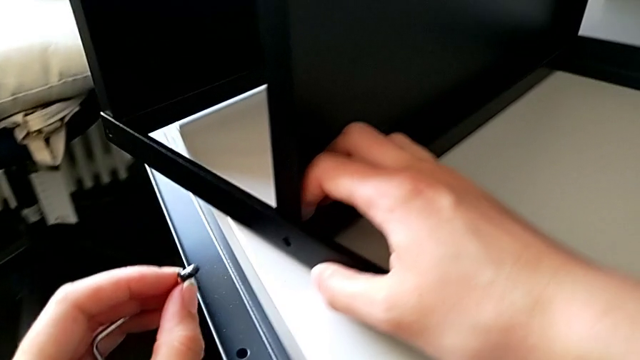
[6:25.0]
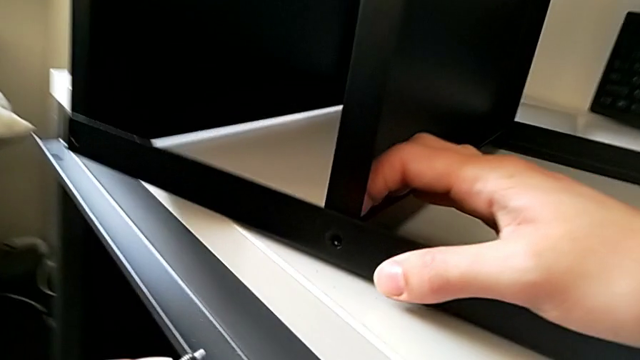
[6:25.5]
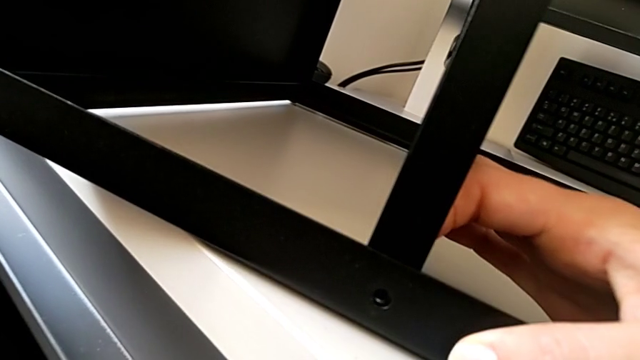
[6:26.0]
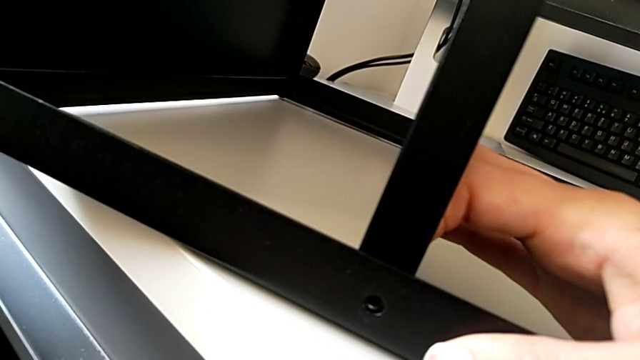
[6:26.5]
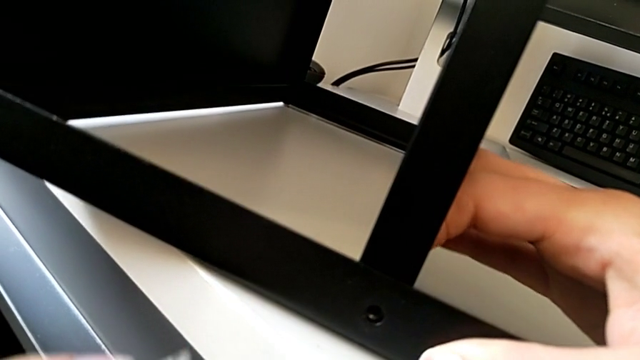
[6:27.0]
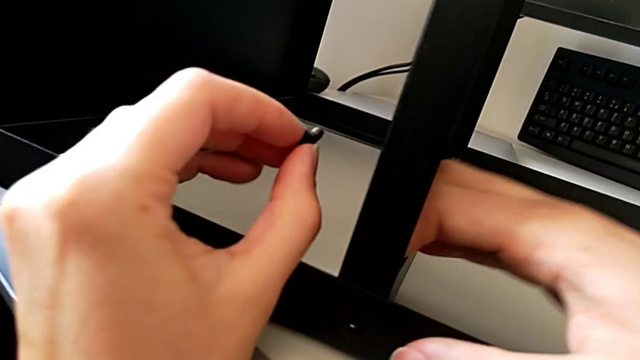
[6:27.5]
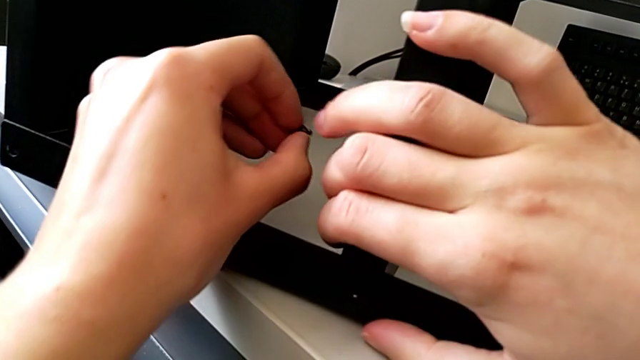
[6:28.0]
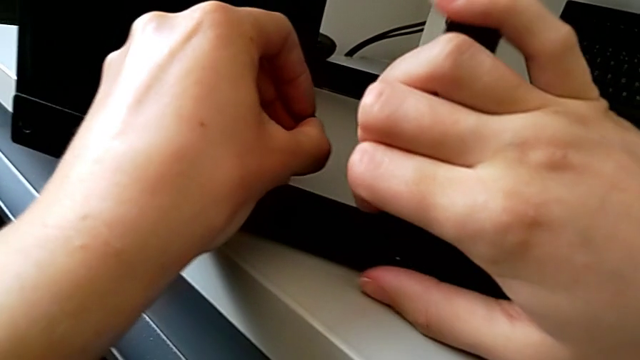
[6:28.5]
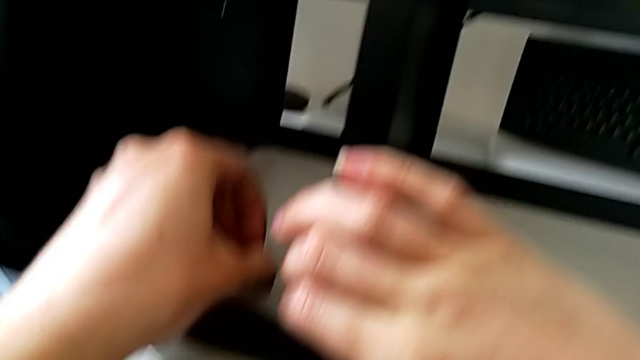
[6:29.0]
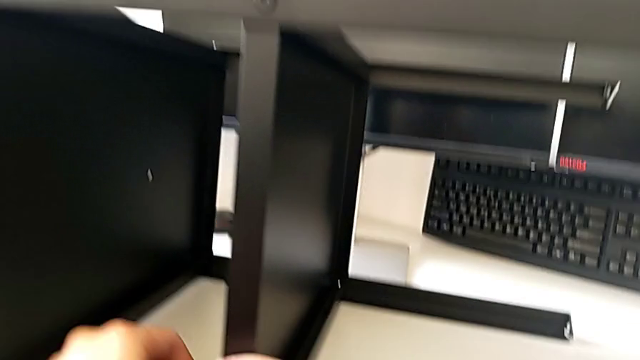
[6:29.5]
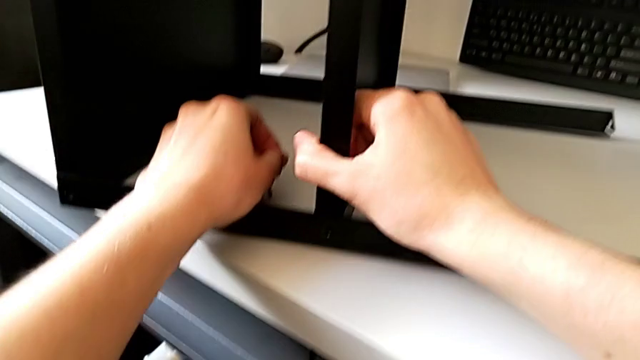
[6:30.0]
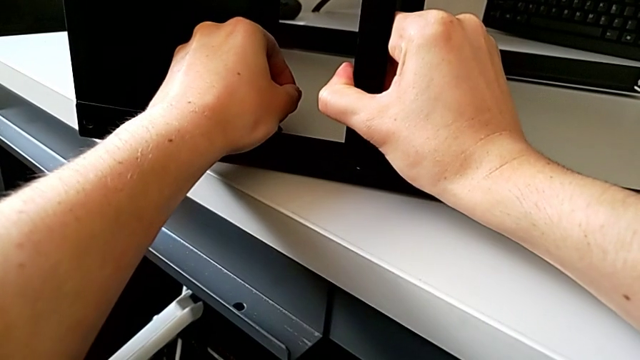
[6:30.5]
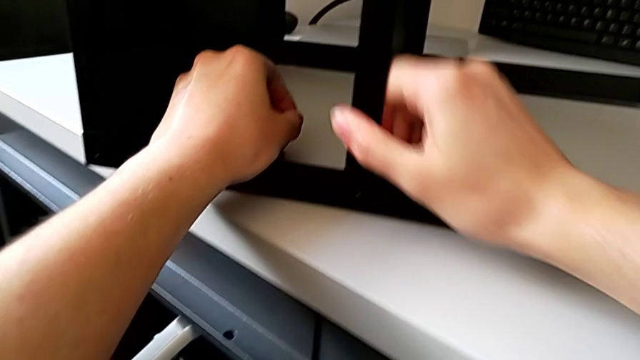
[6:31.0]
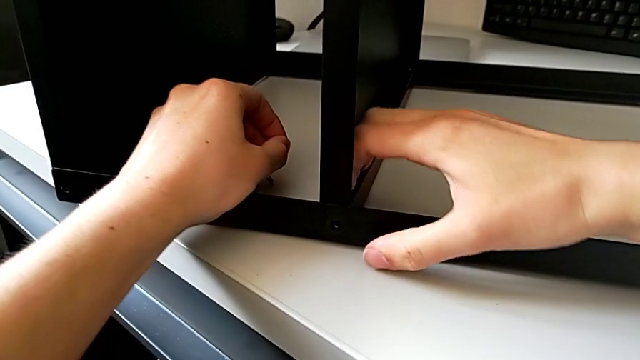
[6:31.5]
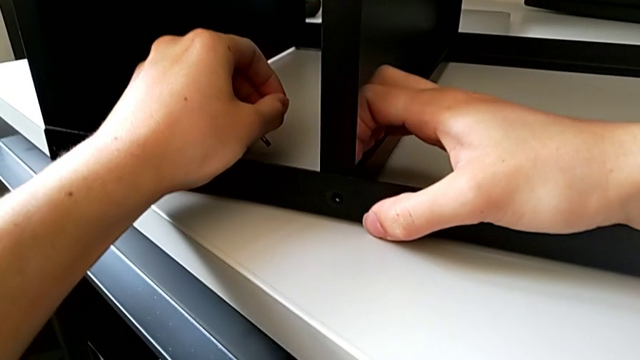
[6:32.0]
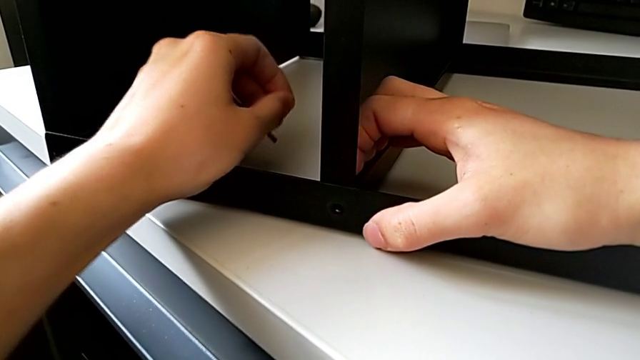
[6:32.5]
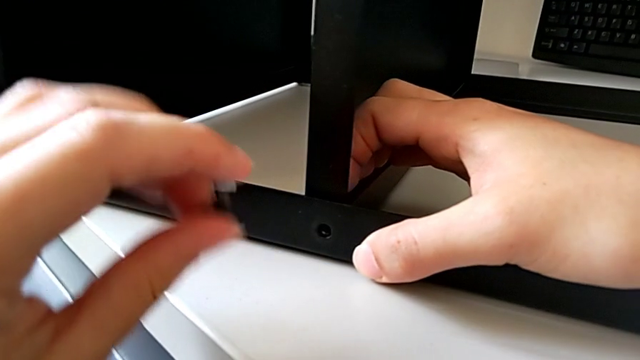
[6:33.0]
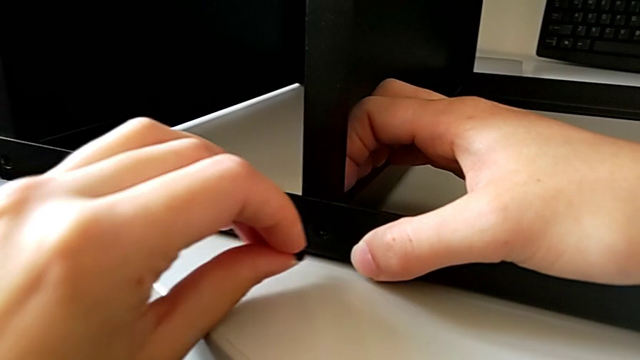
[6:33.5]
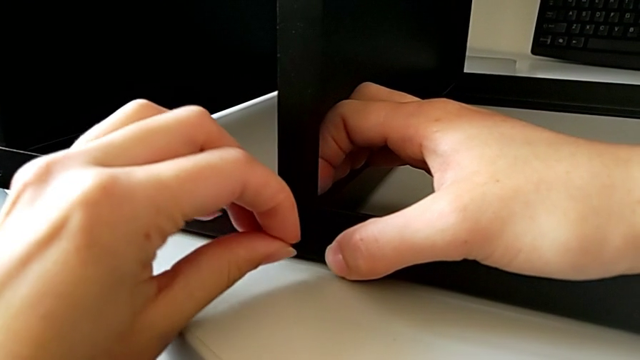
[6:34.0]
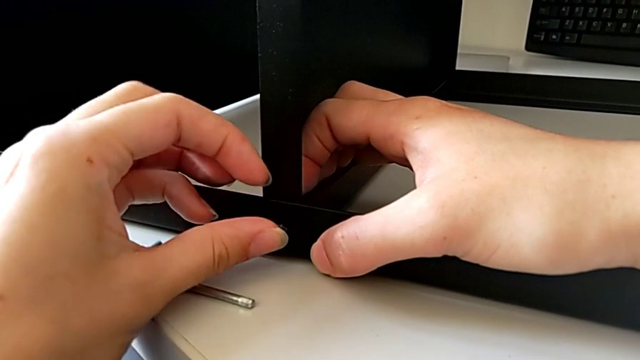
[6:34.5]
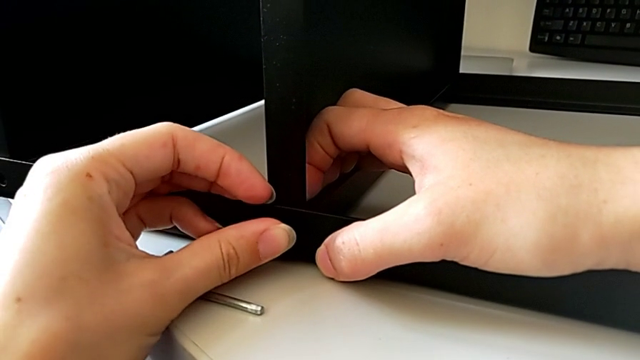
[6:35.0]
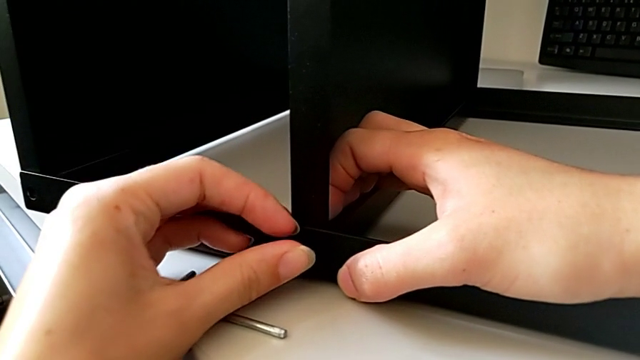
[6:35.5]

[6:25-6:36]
The camera wearer is trying to assemble a screw onto the leg. They inspect the nightstand, align the leg and approach the nightstand. They wrongly drop the Allen wrench with the left hand, the Allen wrench slipping out of his hand, and insert the hex socket head with the left hand.

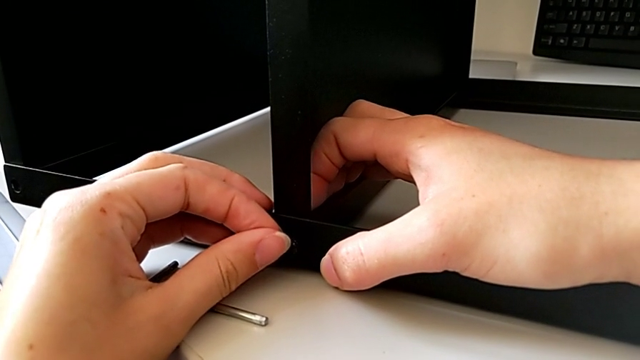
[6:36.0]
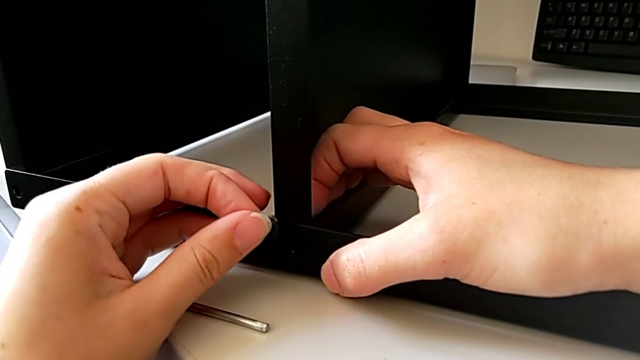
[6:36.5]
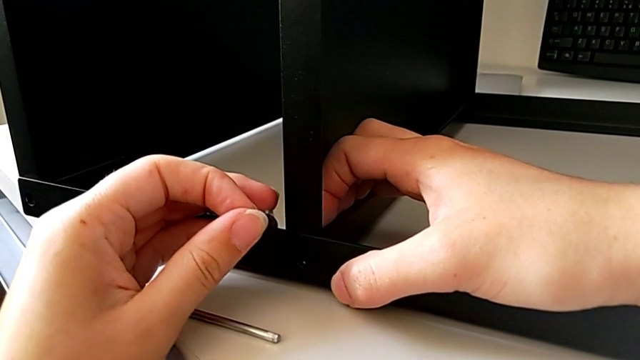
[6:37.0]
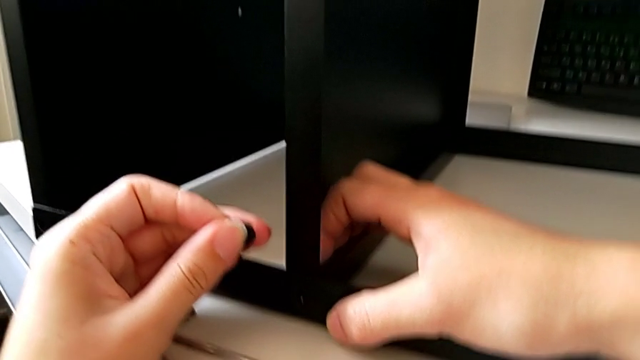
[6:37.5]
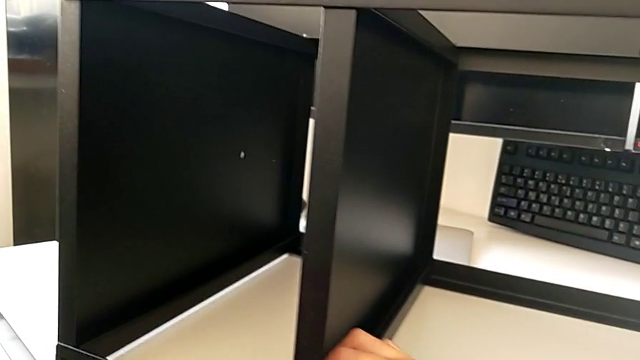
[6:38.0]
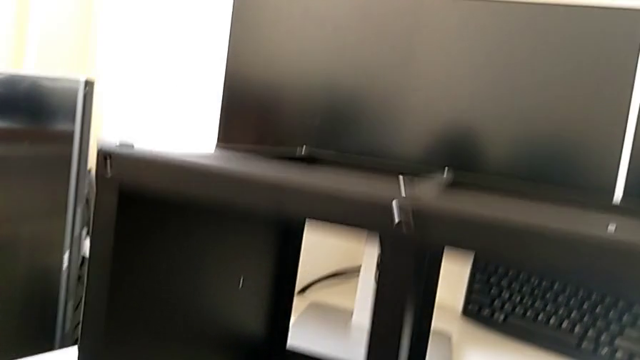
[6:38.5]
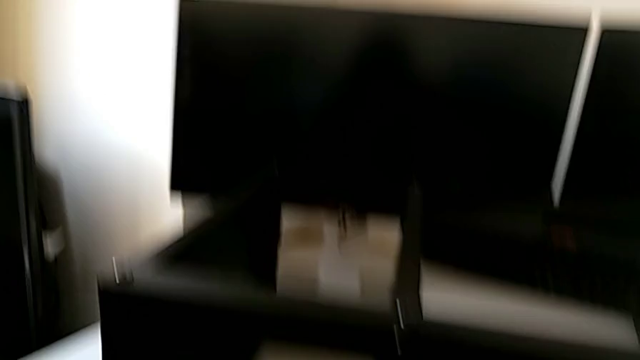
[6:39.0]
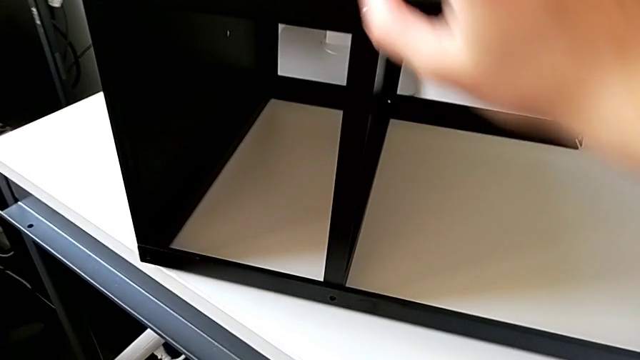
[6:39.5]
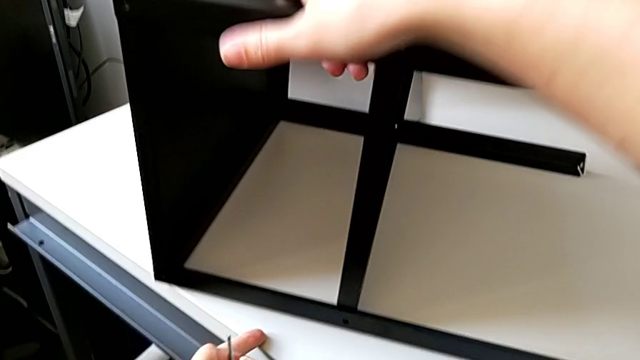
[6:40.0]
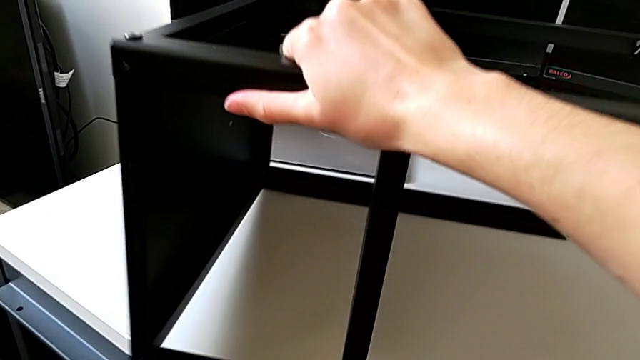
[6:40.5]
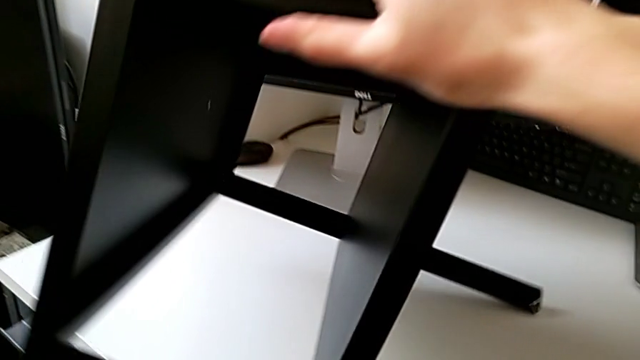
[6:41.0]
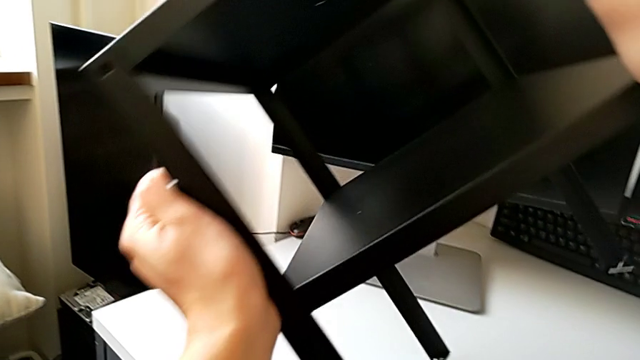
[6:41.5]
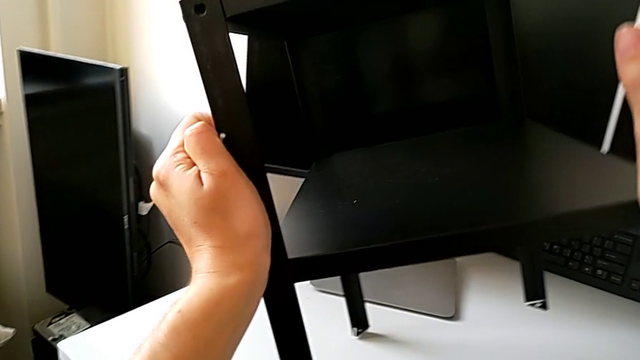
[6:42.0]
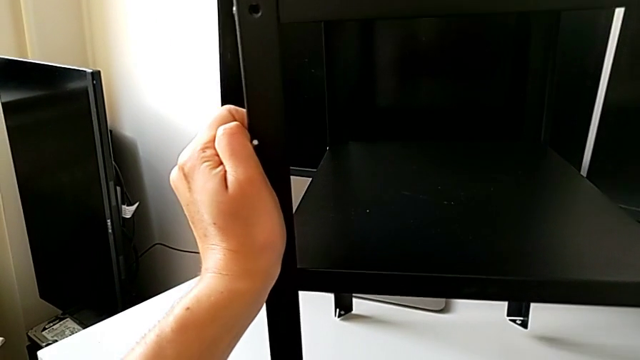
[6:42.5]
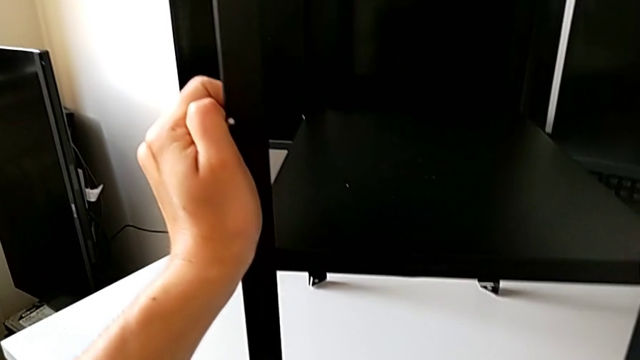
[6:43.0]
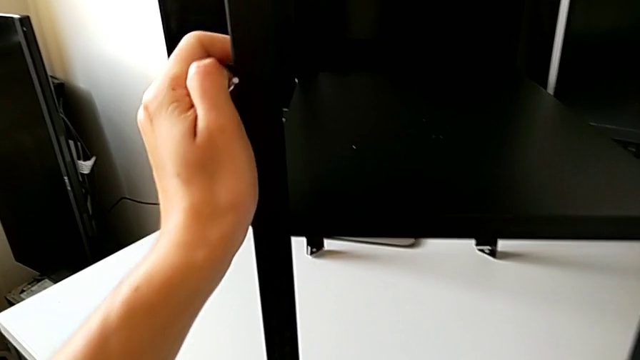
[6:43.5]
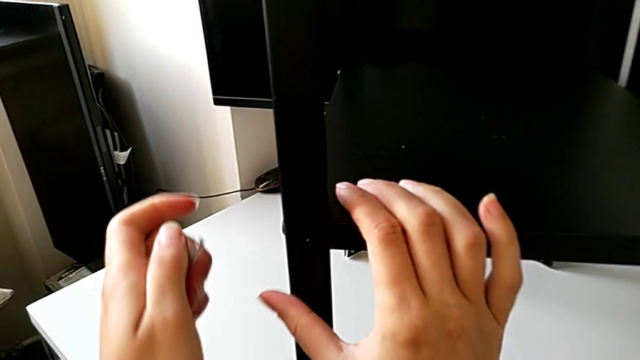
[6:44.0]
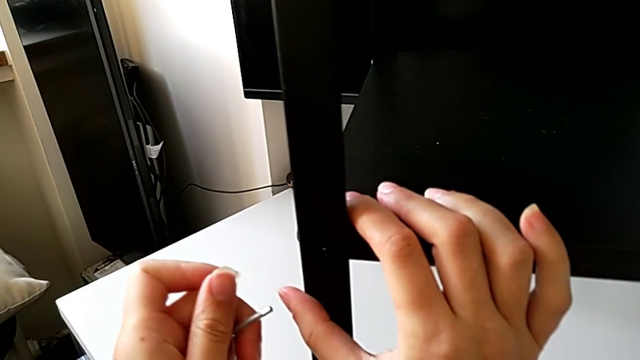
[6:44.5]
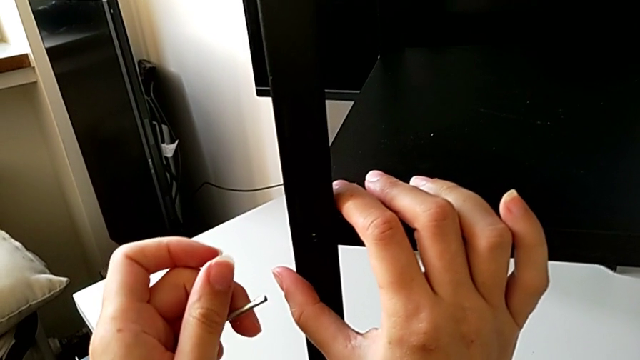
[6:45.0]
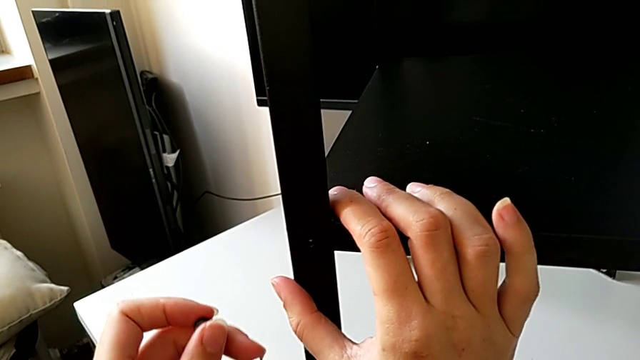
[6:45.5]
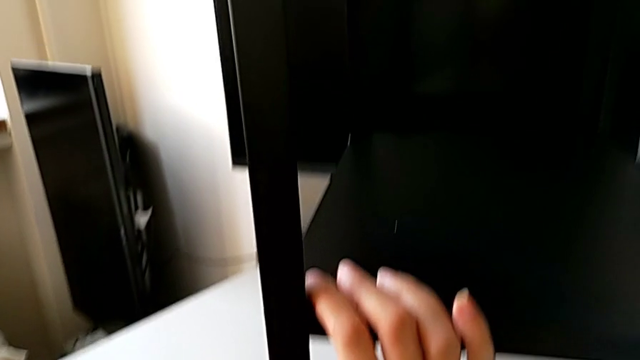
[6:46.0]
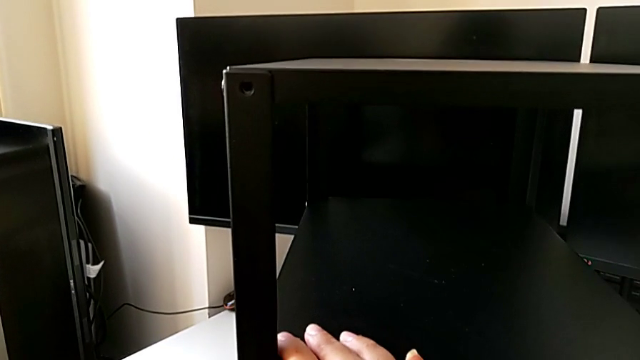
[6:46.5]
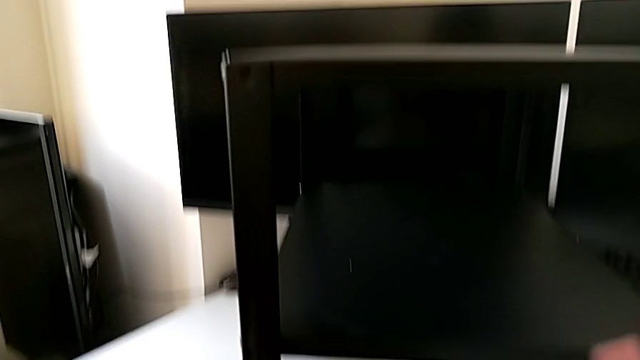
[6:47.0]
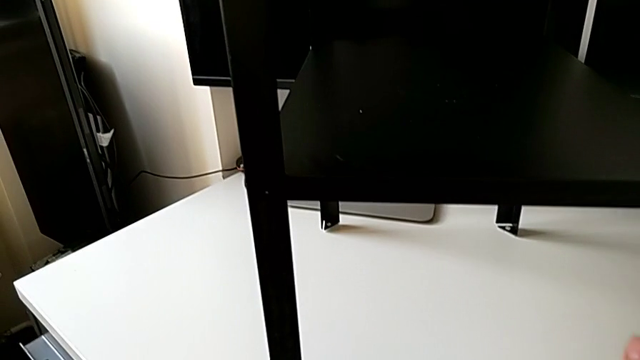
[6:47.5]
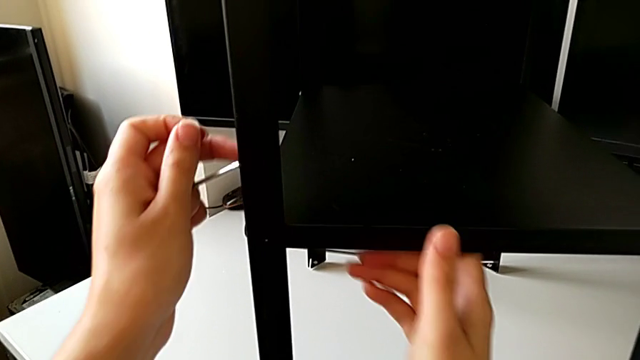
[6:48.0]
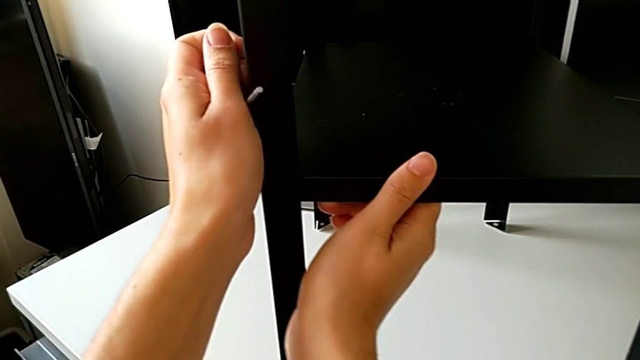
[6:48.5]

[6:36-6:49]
The camera wearer is screwing a second hex socket head into the second leg. They withdraw the hex socket head, inspect the nightstand and grab it. They wrongly rotate and place it. They approach the leg and begin to inspect the nightstand.
